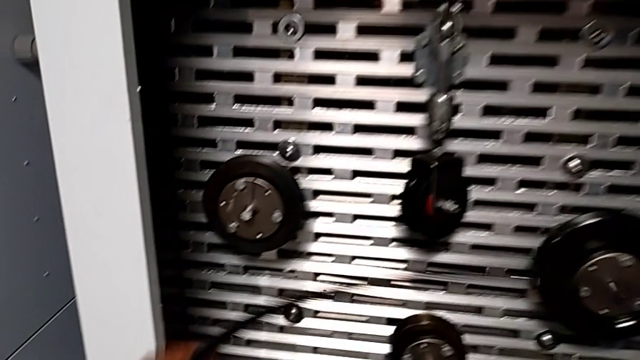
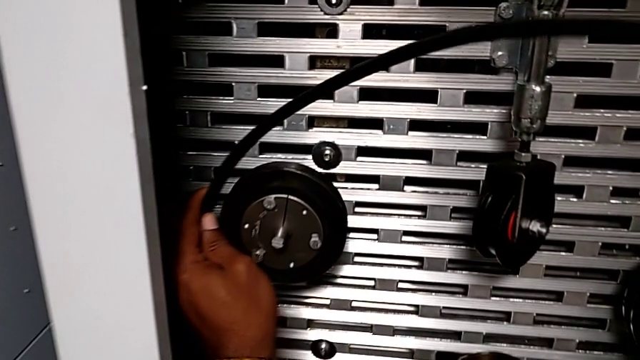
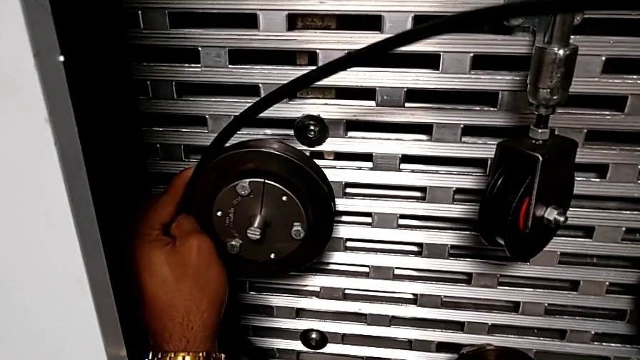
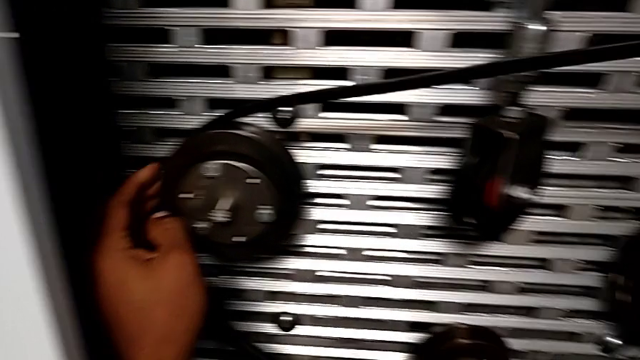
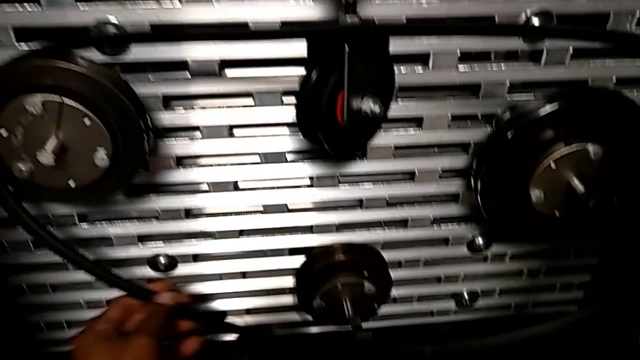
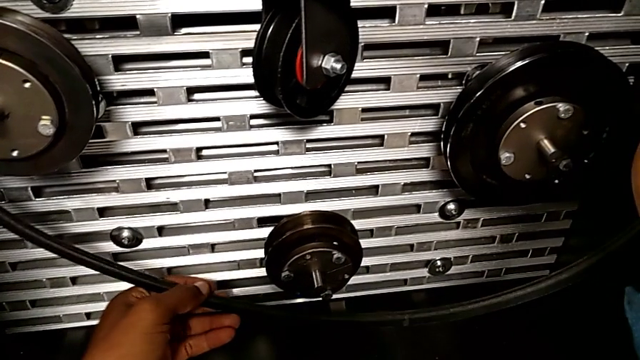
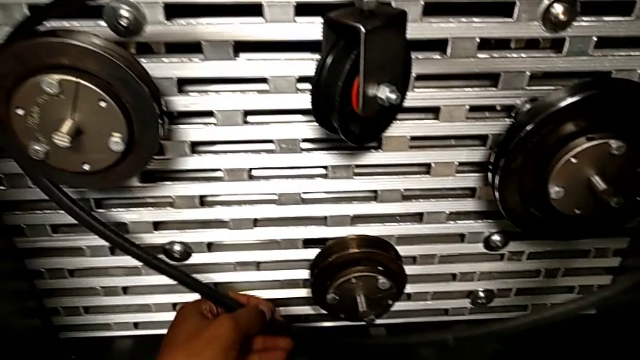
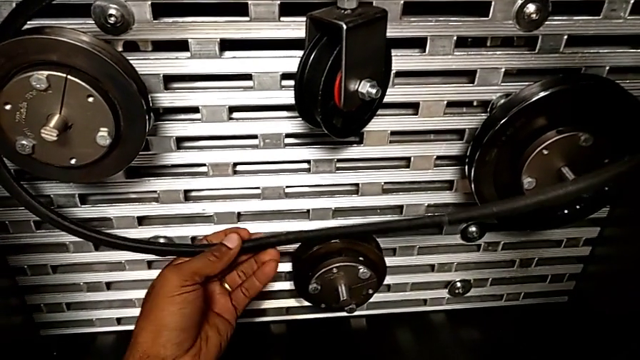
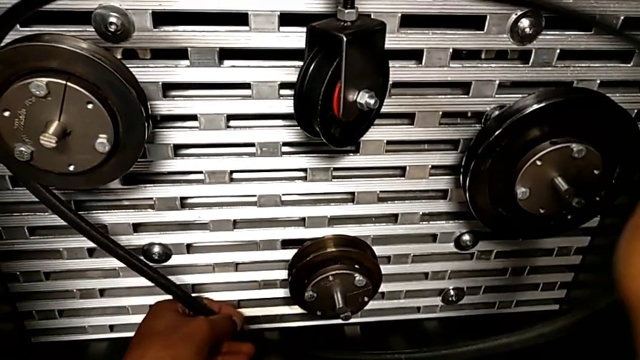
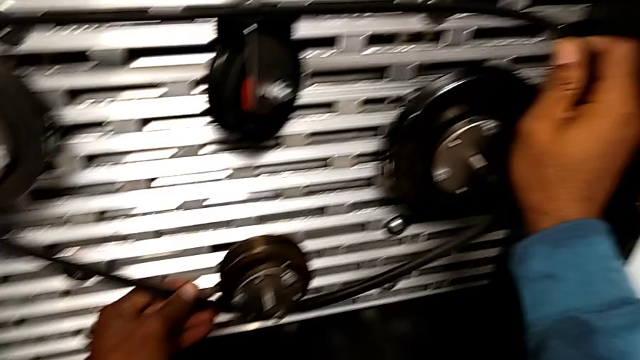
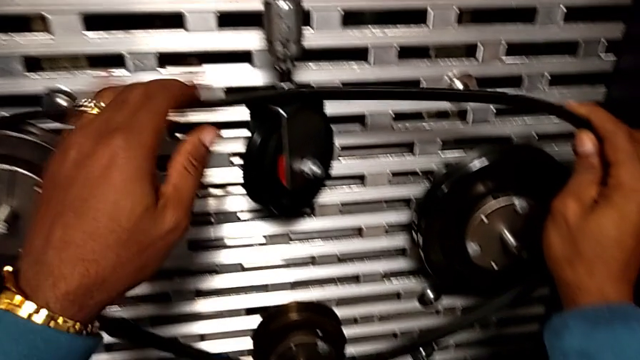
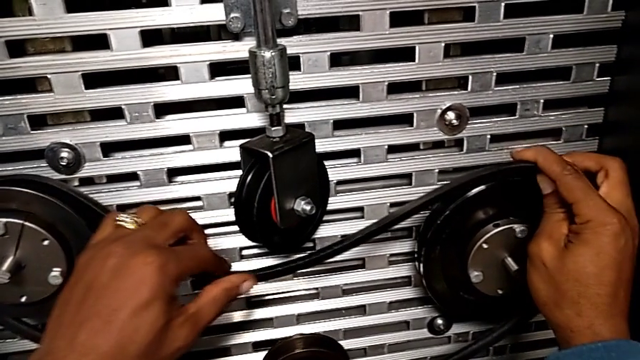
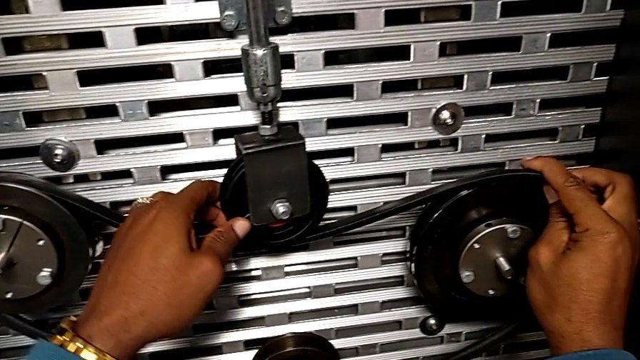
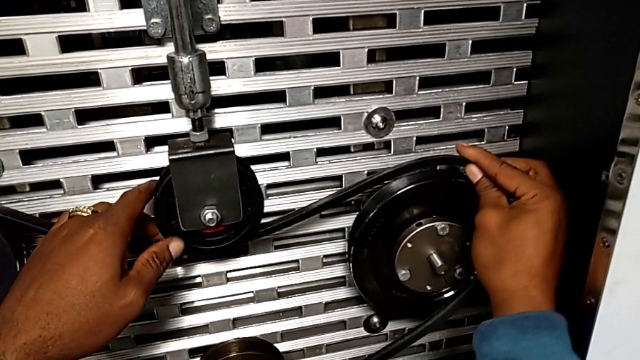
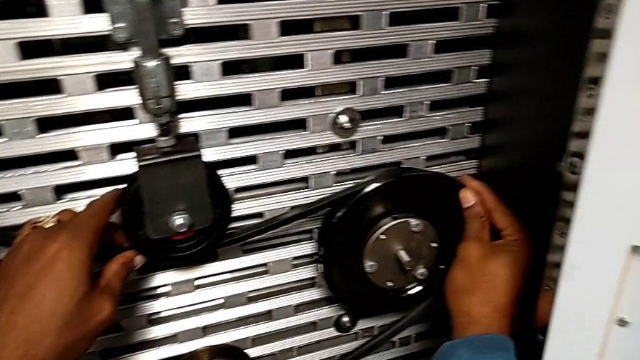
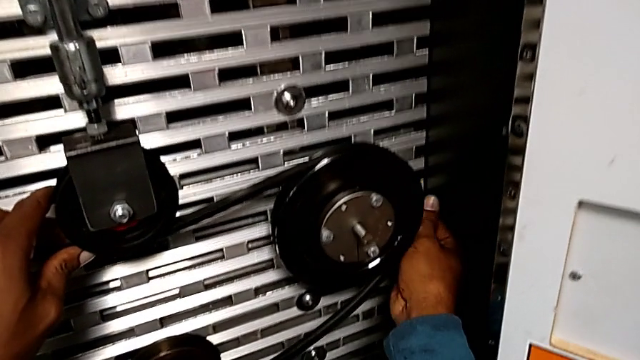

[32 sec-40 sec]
The camera wearer is putting on the new belt. They keep assembling the belt.

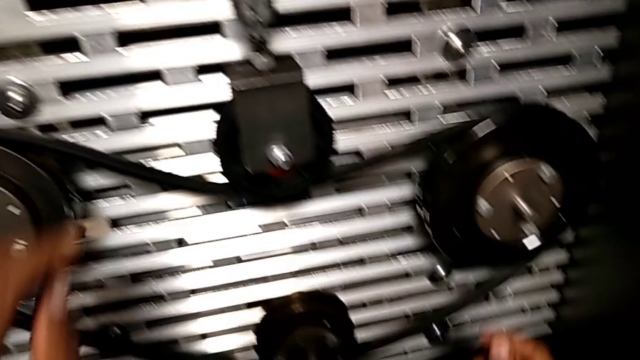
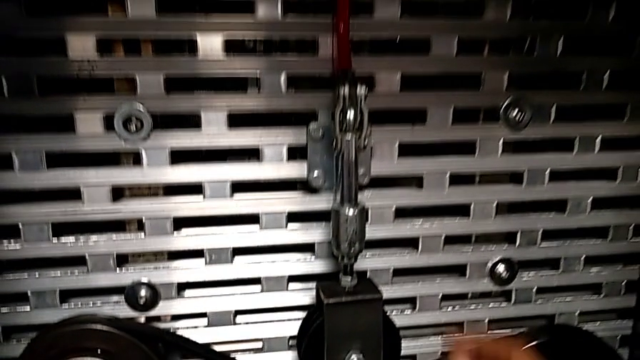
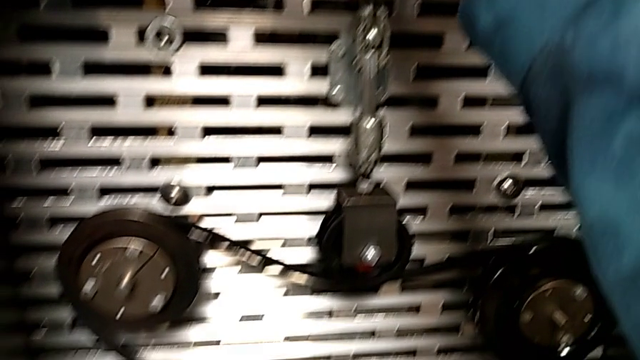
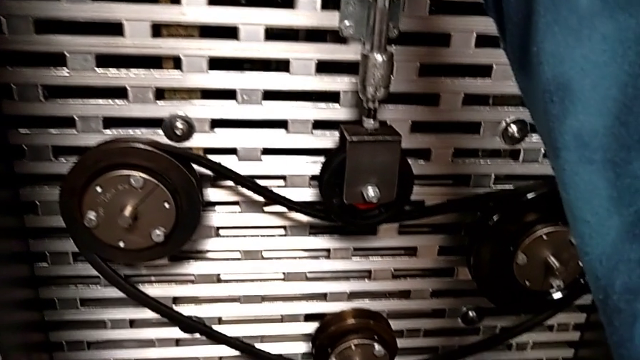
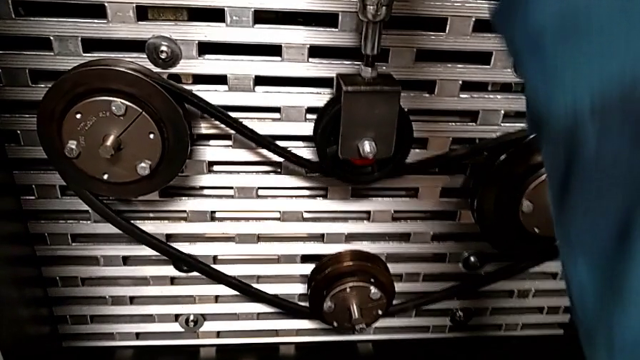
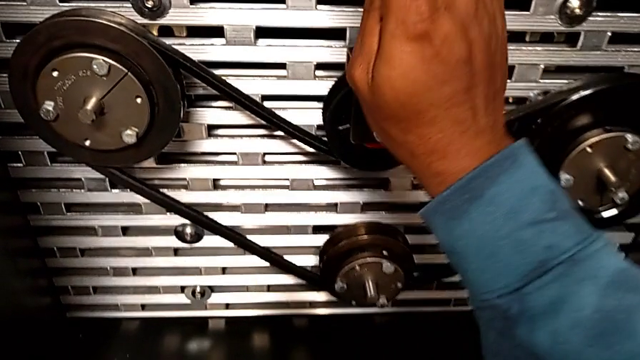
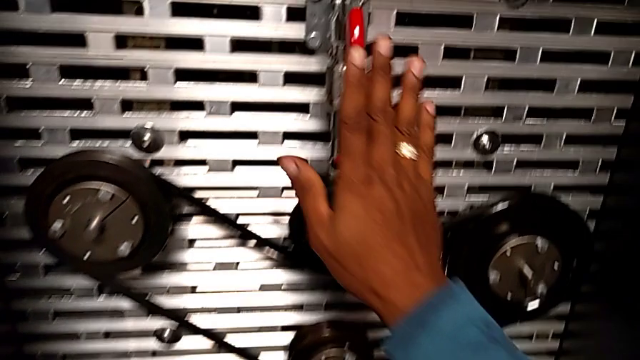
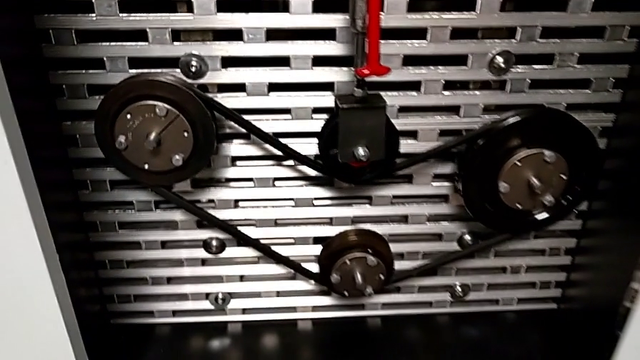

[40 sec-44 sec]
The camera wearer pulls the red lever down. They grab the red lever and push it.

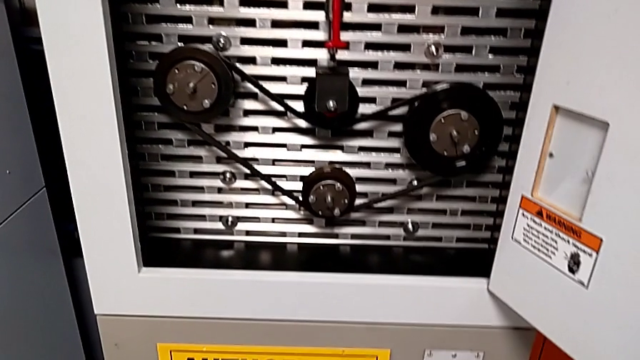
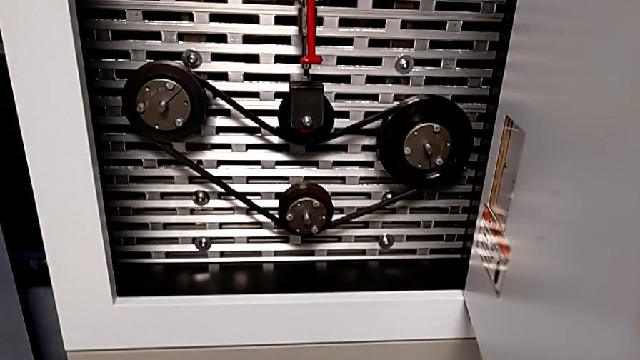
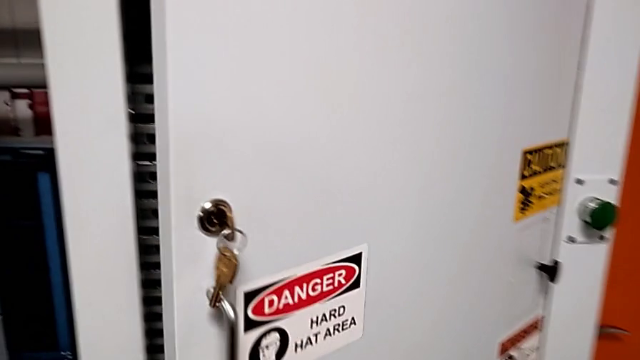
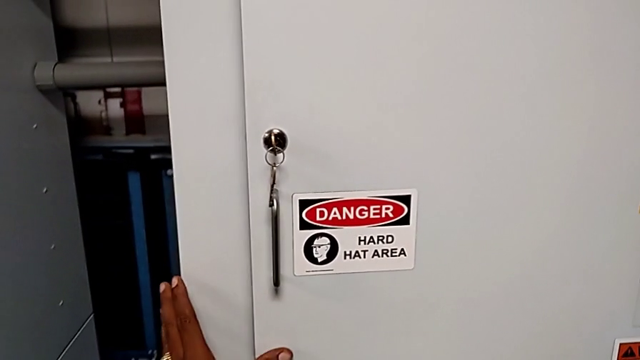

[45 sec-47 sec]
The camera wearer closes the panel door. They close the front panel door.

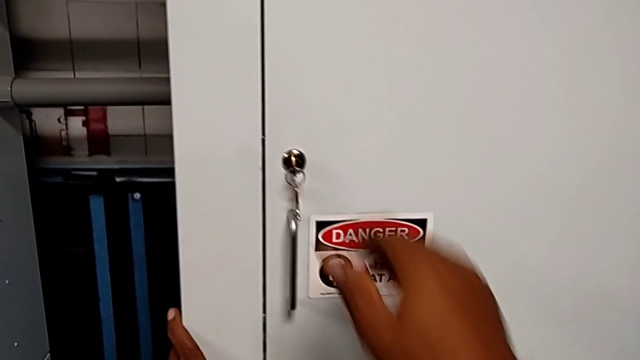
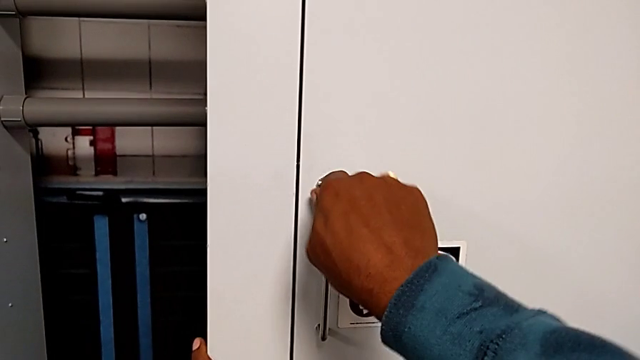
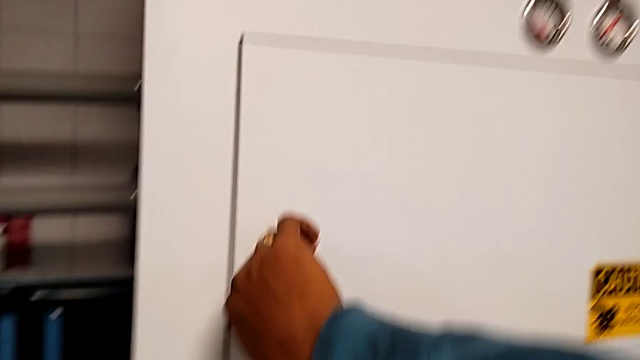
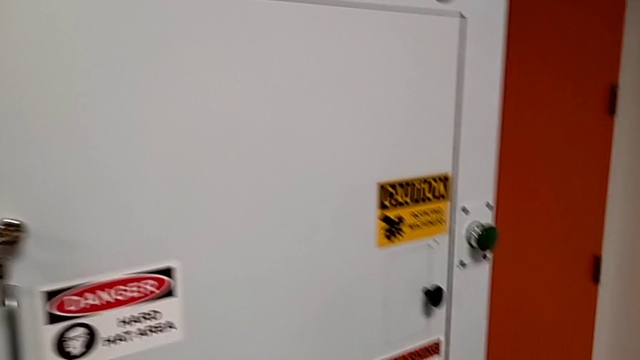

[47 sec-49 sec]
The camera wearer locks the panel door. They lock the front panel door.

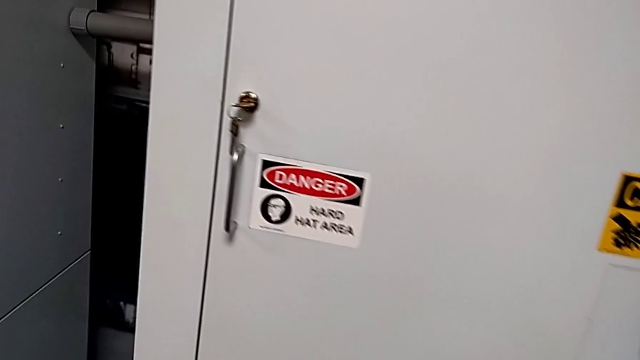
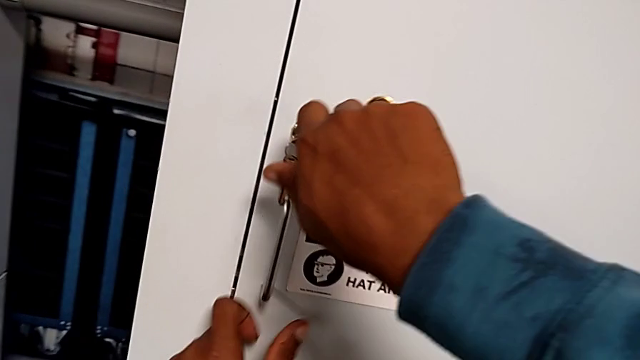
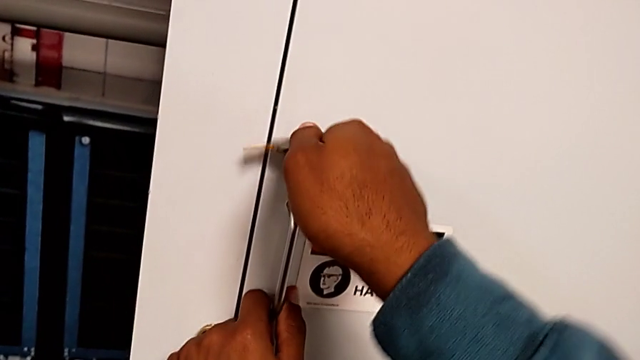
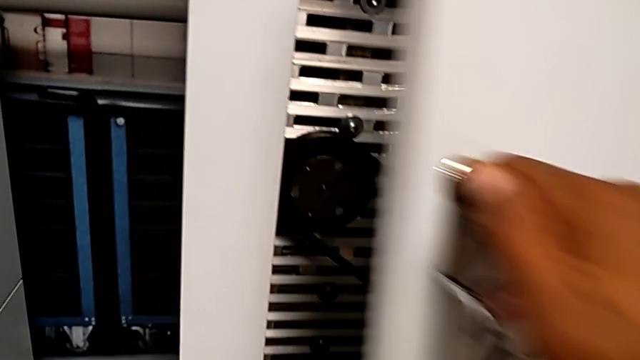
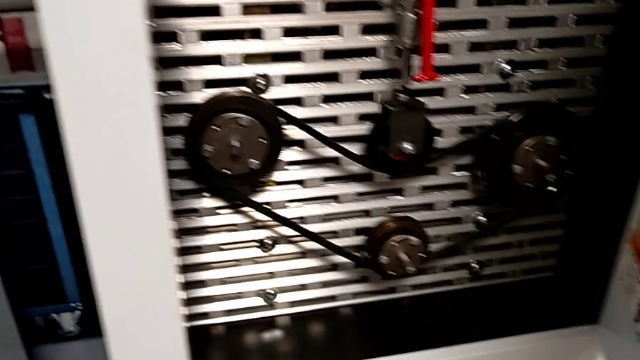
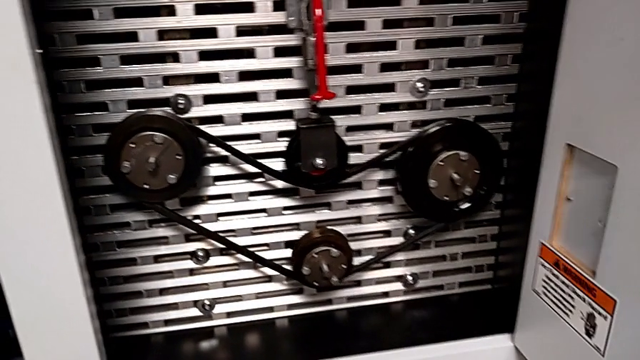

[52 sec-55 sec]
The camera wearer opens the front panel door. They unlock the front panel door and open it.

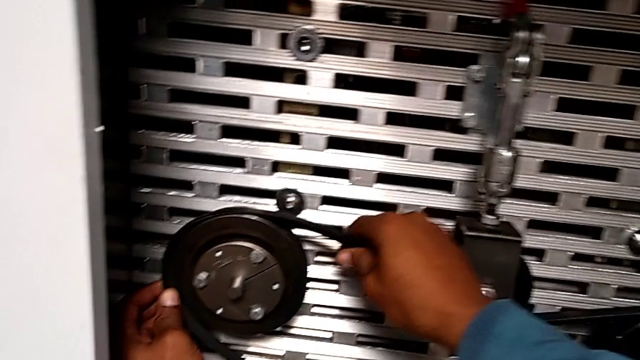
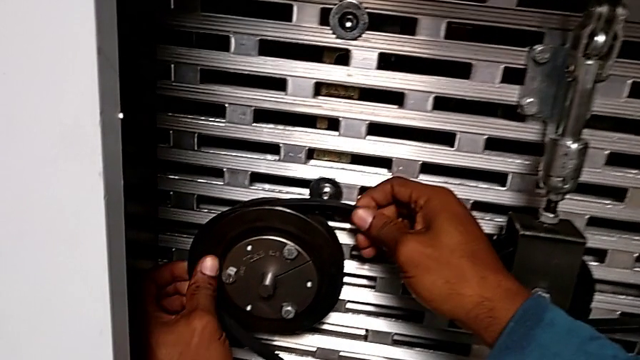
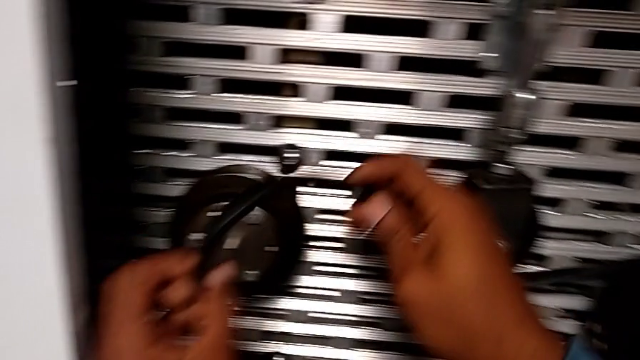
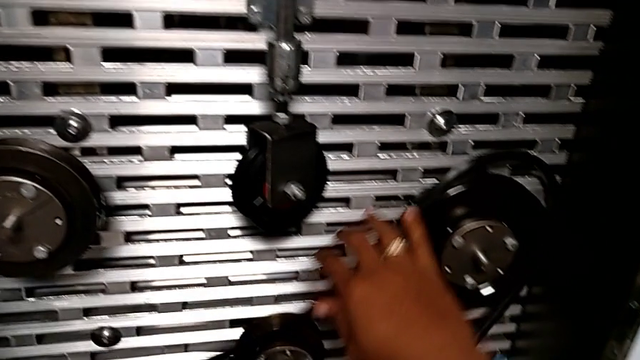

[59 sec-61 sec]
The camera wearer removes their belt. They withdraw the belt.

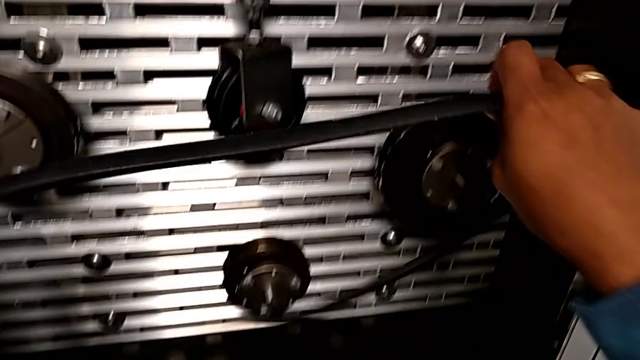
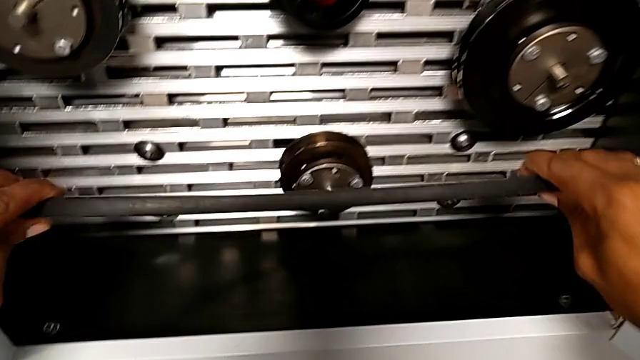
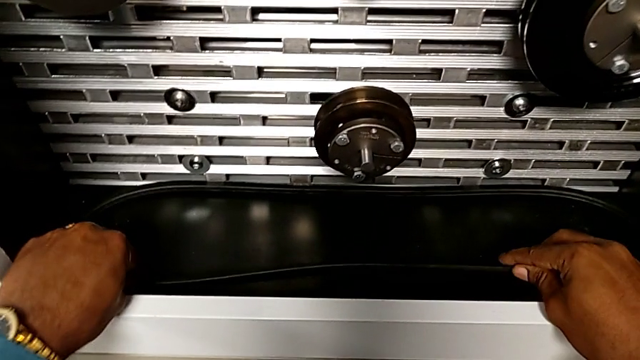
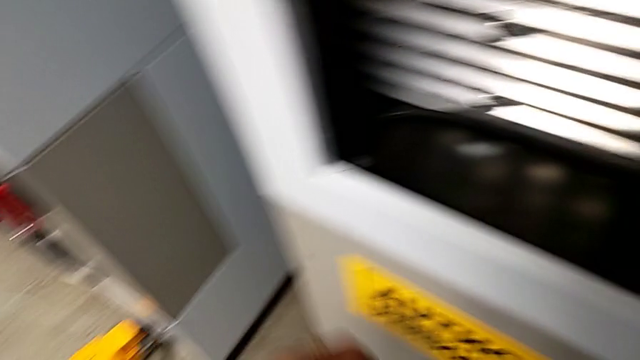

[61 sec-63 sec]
The camera wearer places the belt. They place the belt.
